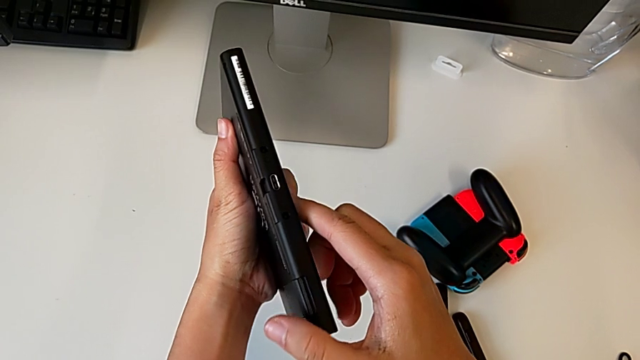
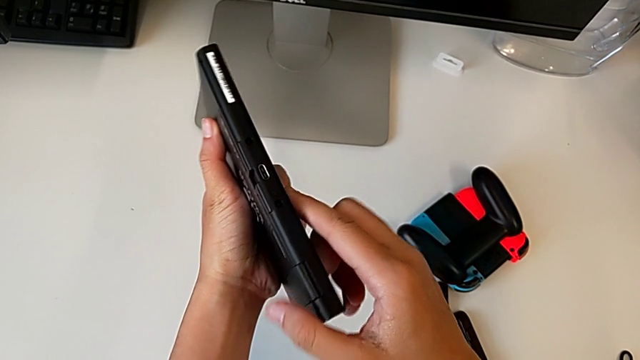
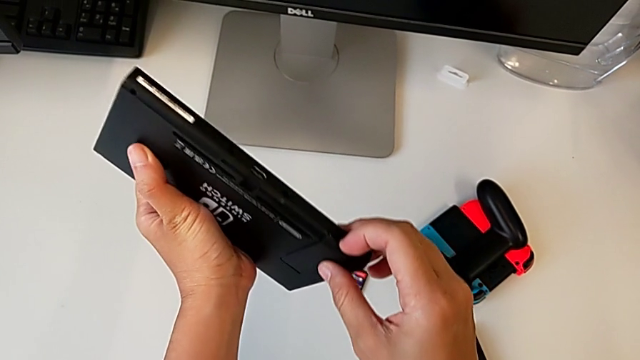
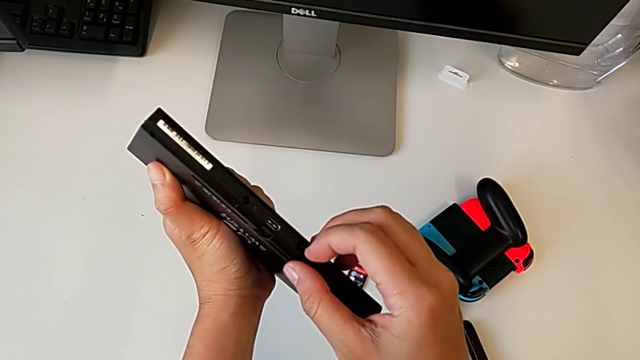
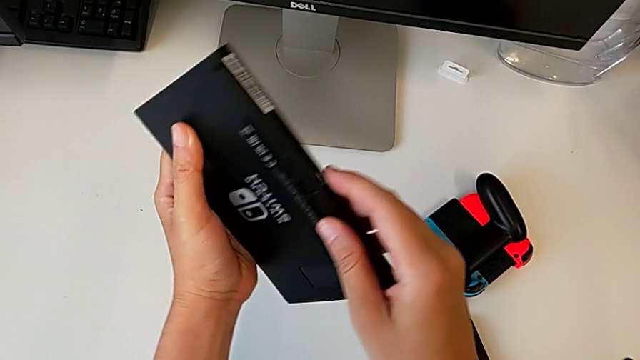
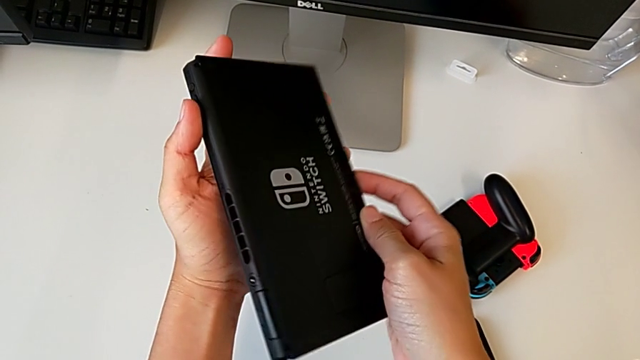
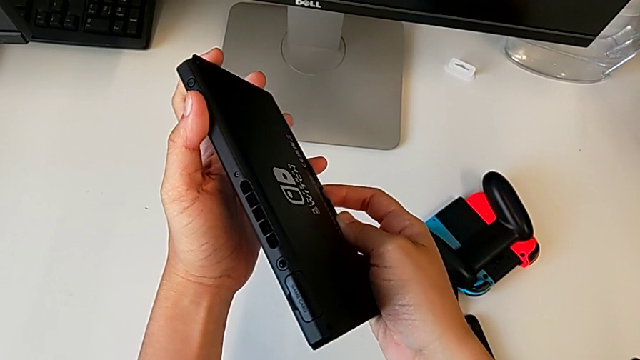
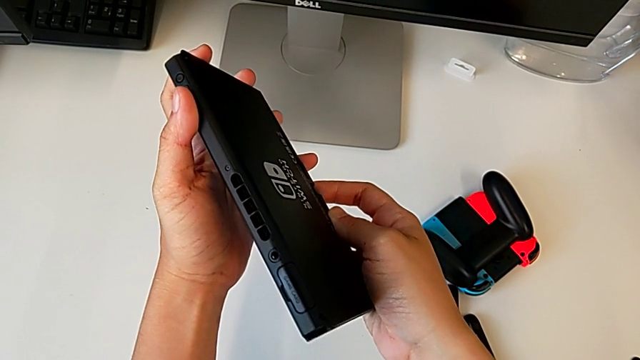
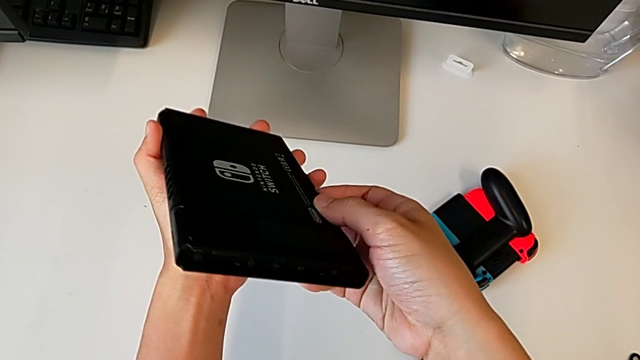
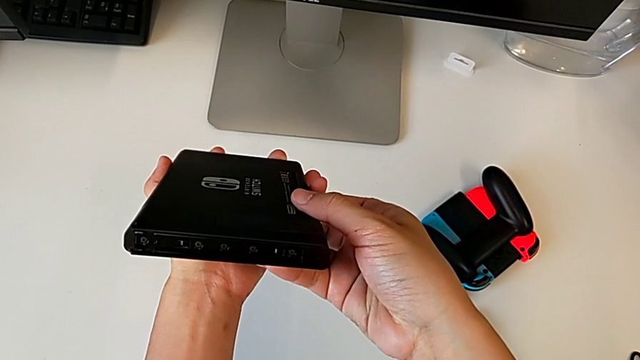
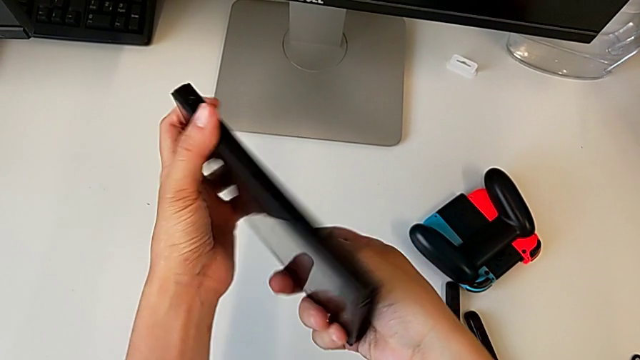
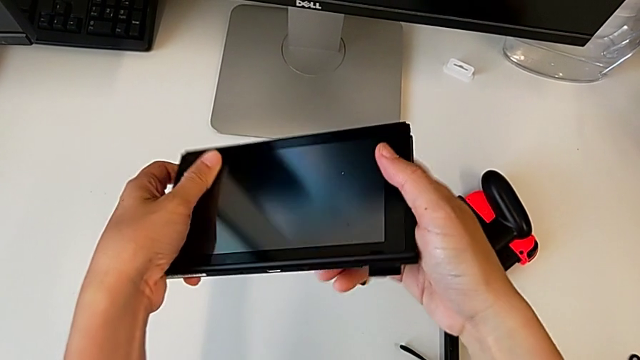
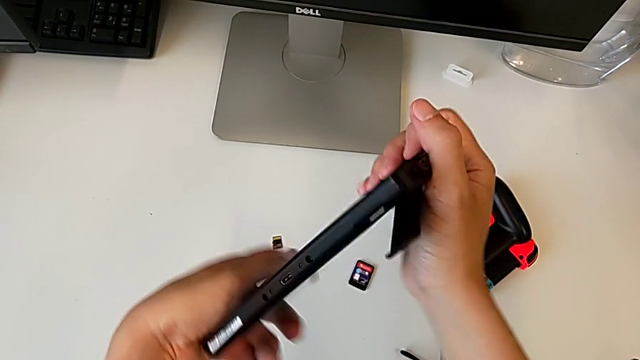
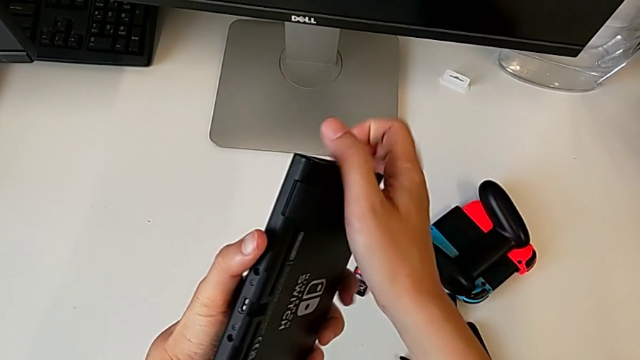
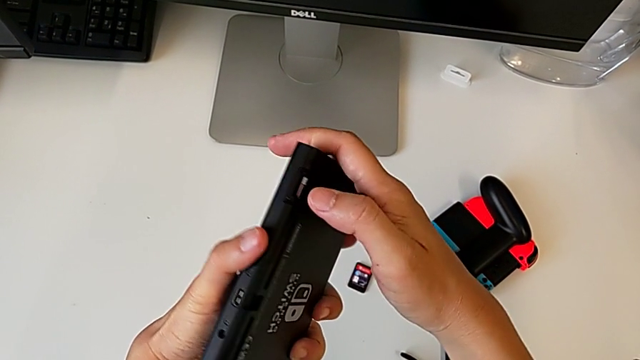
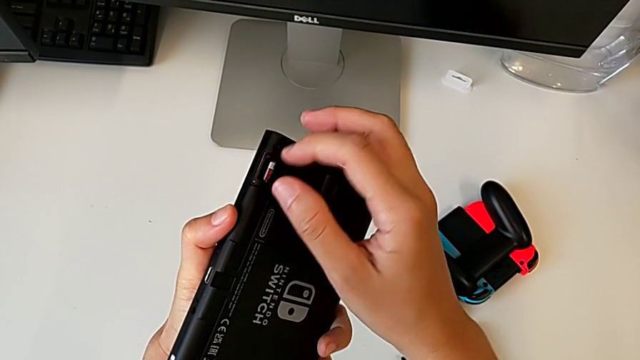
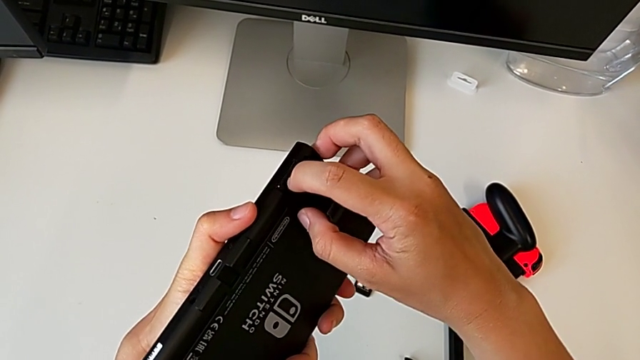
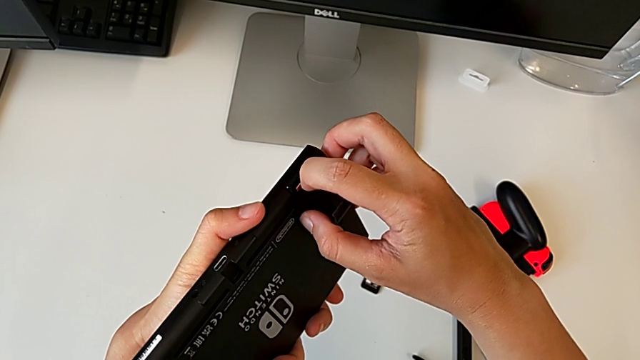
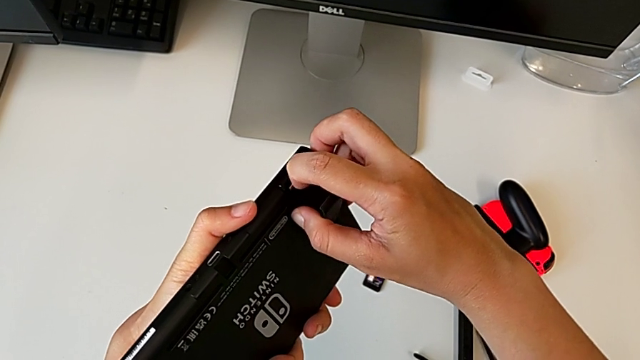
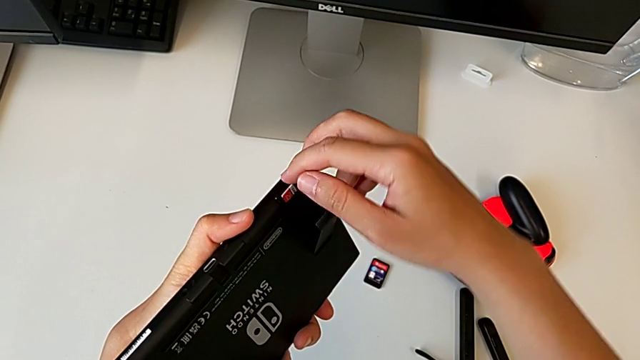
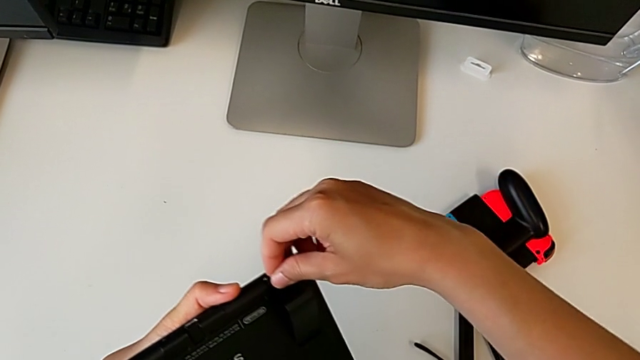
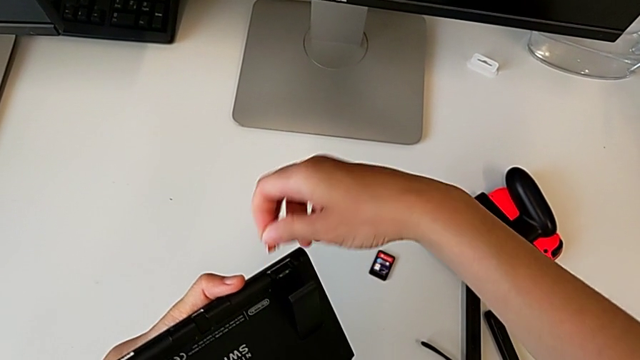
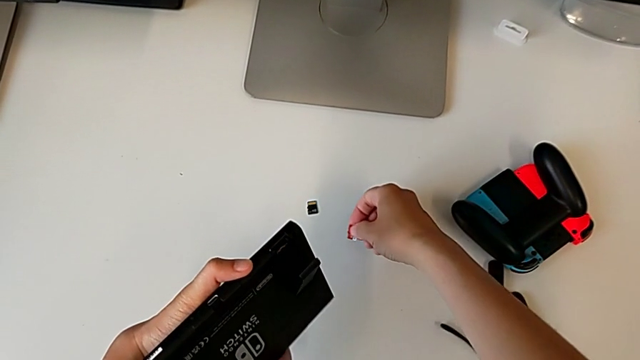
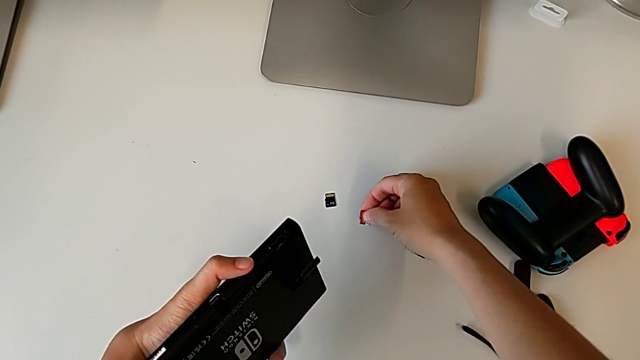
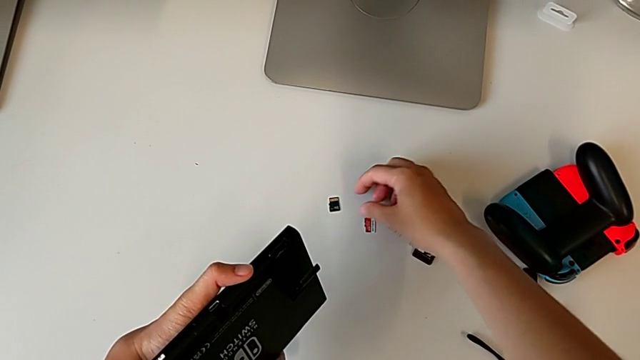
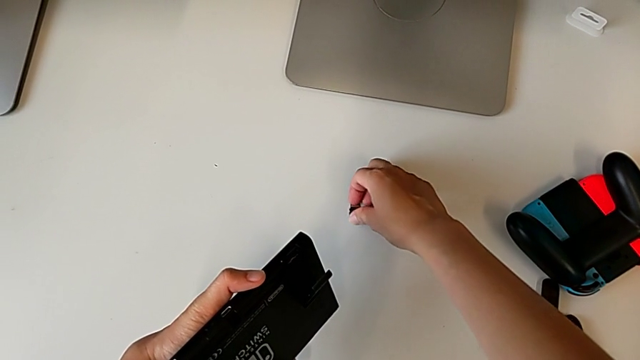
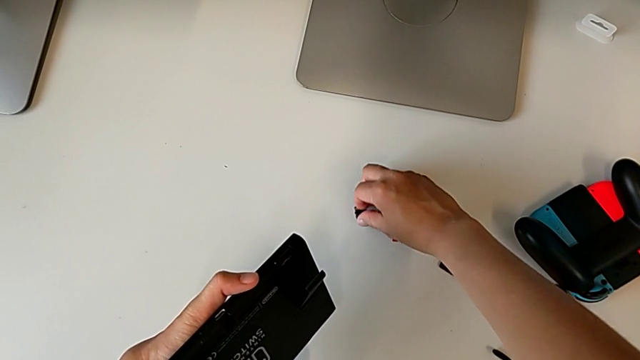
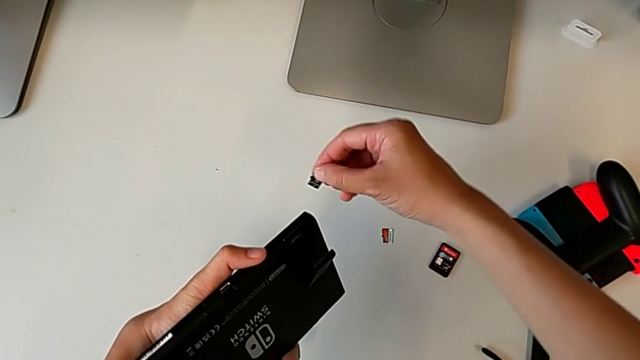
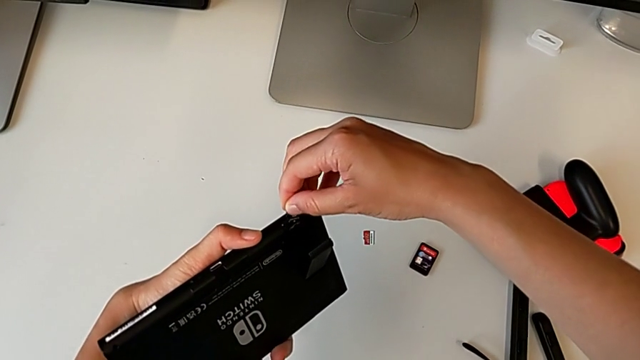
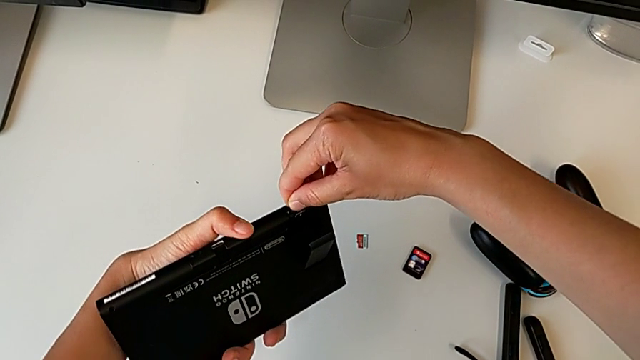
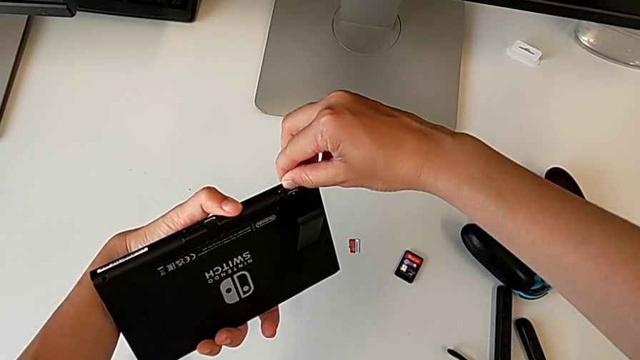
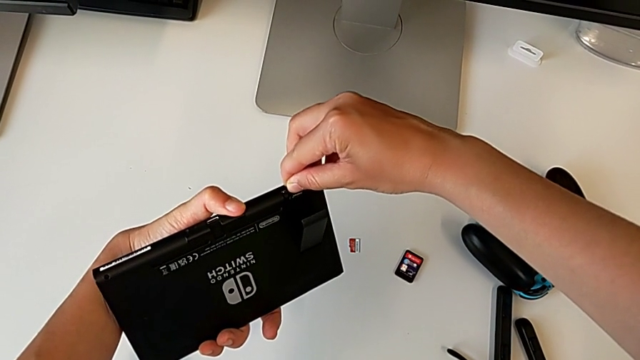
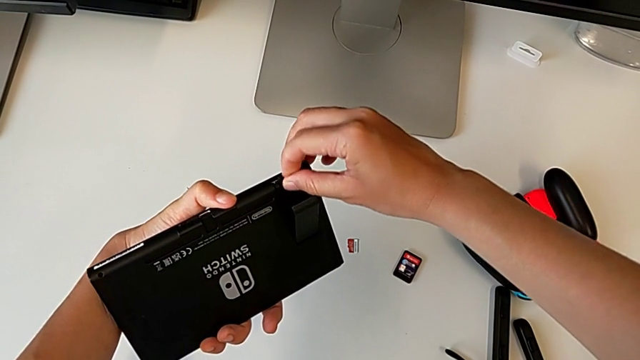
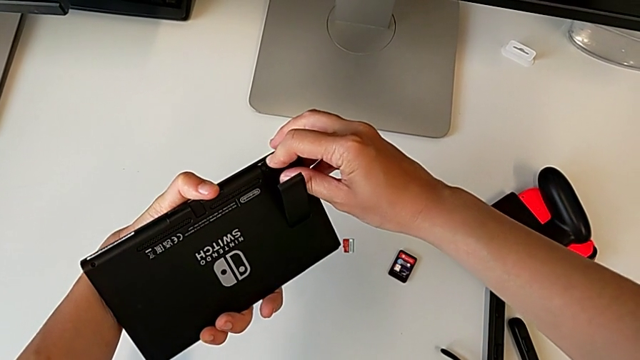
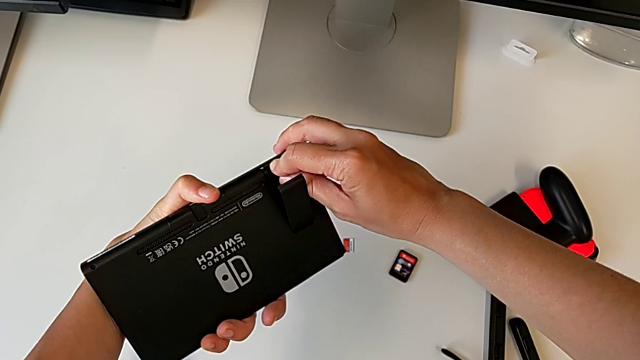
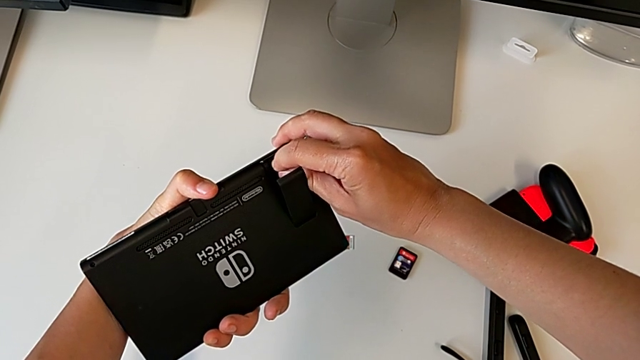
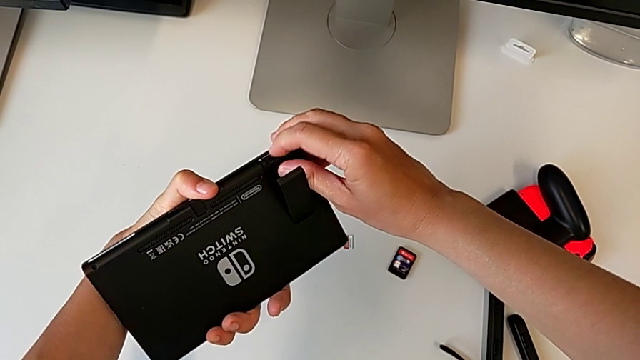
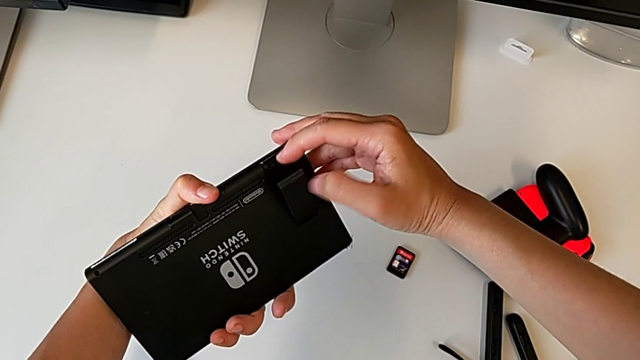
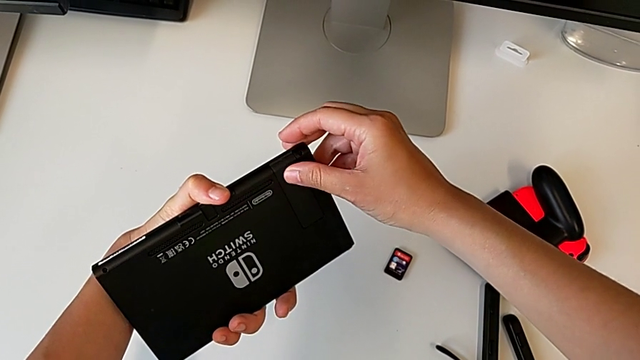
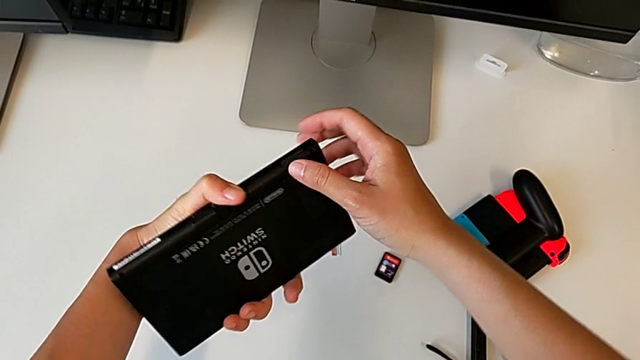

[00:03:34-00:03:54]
The camera wearer is exchanging the micro SD card in the Nintendo Switch Console. They rotate the Nintendo Switch, inspect it, grab the SD card, withdraw it, place the old SD card, grab the replacement SD card, insert it and close the kickstand.

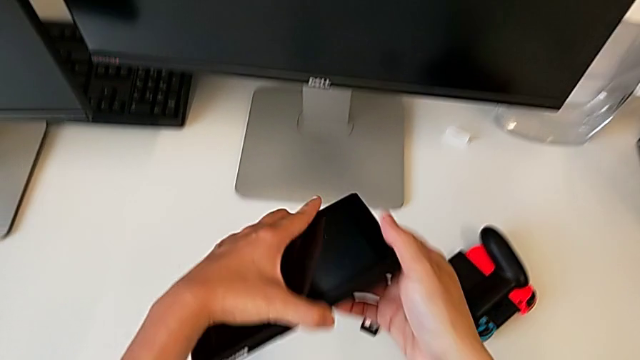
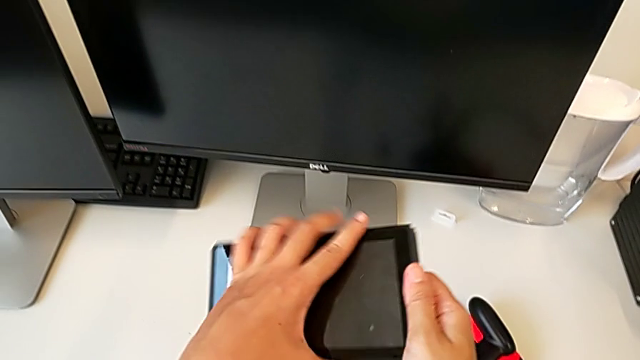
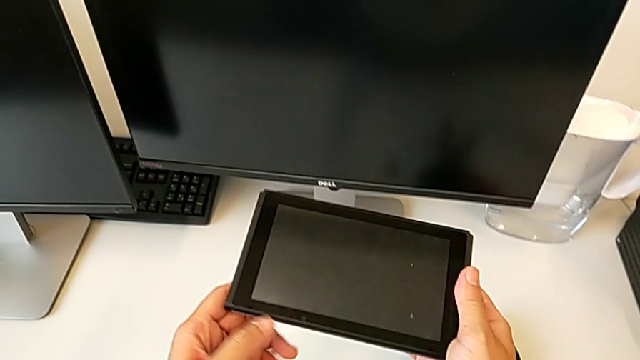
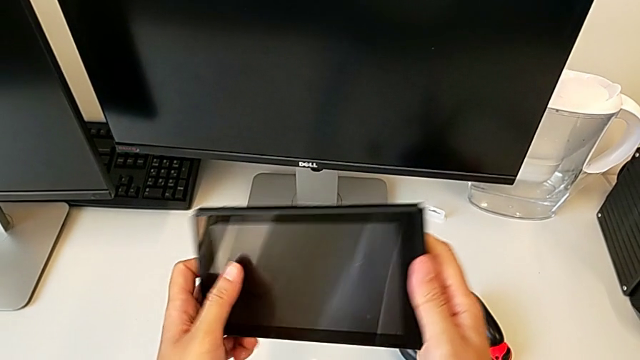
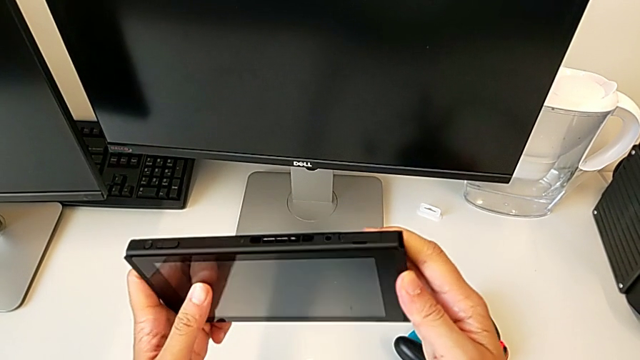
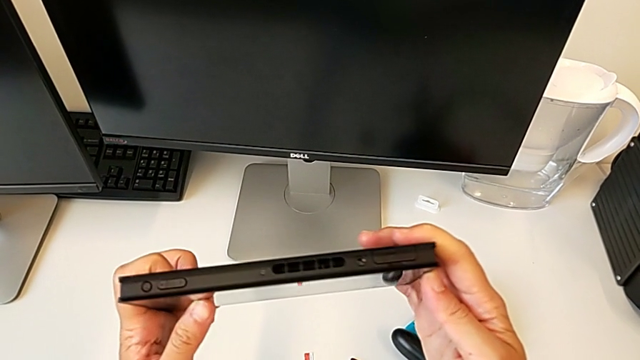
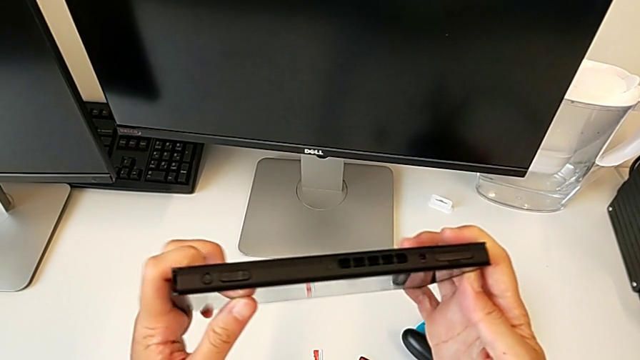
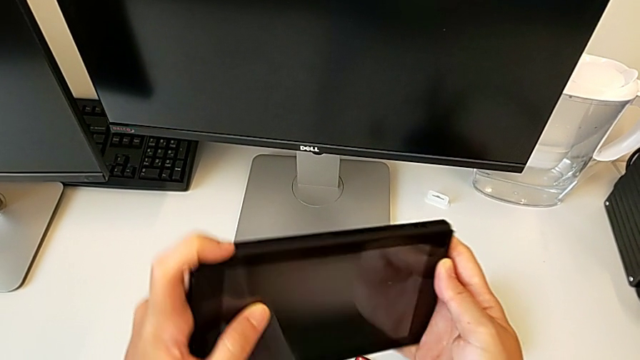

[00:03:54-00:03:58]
The camera wearer is turning on the Nintendo Switch console. They rotate the Nintendo Switch.
